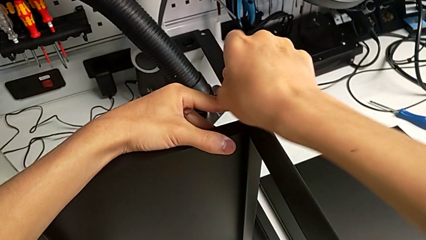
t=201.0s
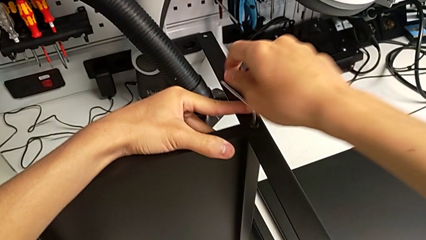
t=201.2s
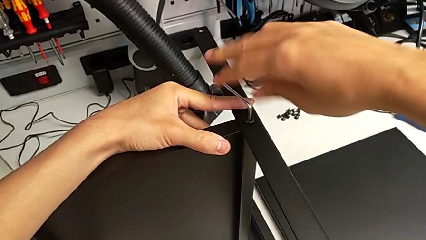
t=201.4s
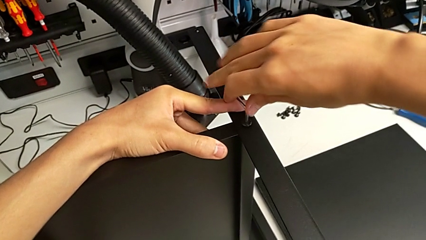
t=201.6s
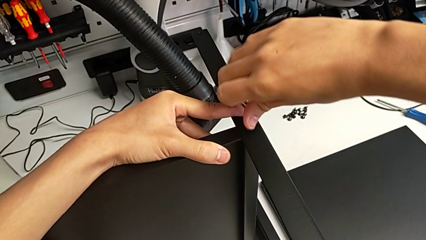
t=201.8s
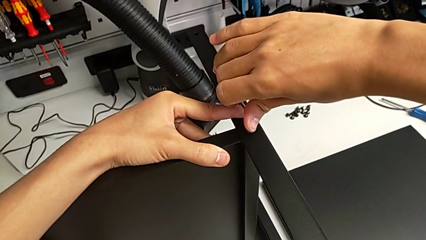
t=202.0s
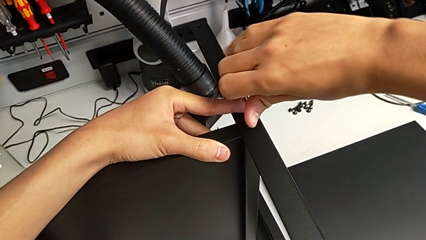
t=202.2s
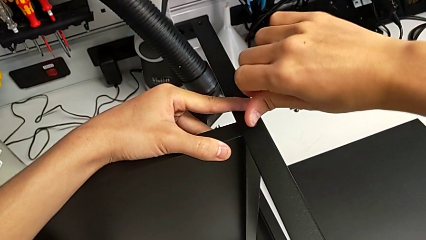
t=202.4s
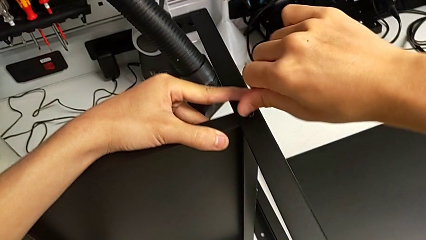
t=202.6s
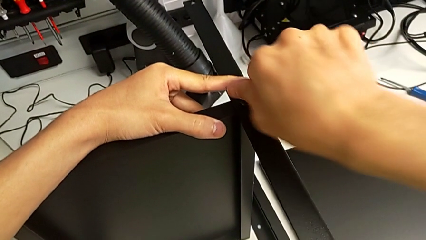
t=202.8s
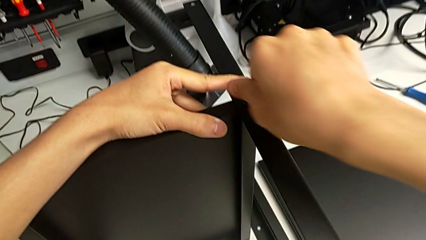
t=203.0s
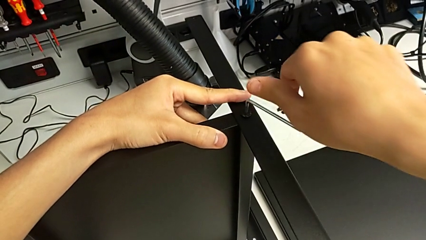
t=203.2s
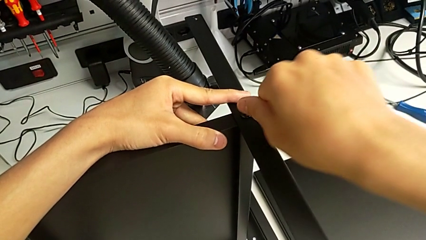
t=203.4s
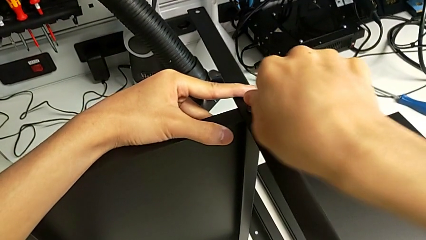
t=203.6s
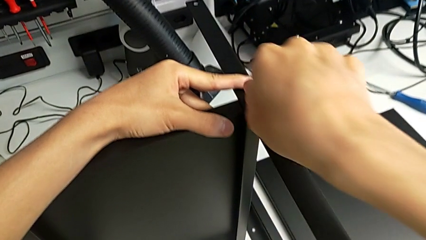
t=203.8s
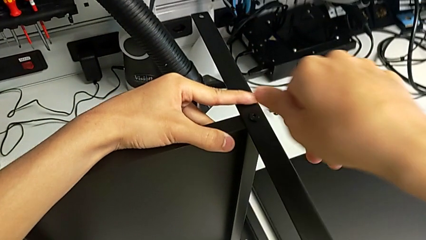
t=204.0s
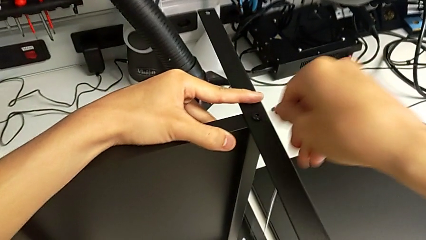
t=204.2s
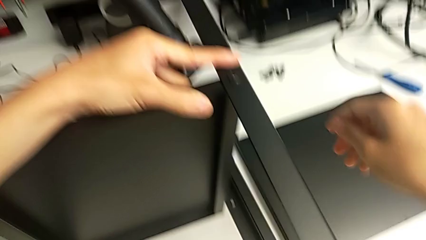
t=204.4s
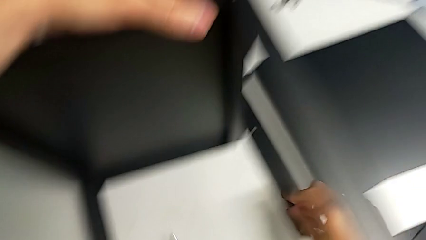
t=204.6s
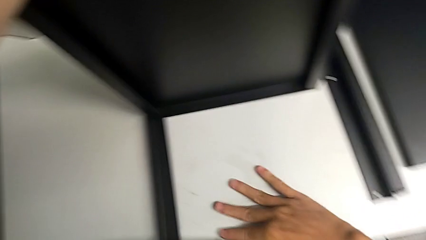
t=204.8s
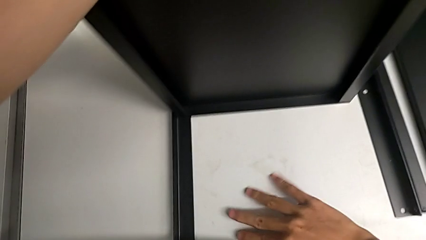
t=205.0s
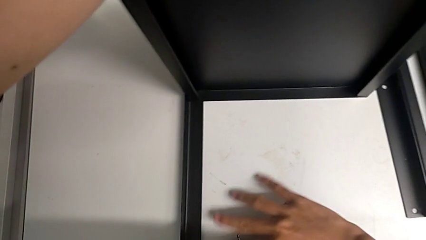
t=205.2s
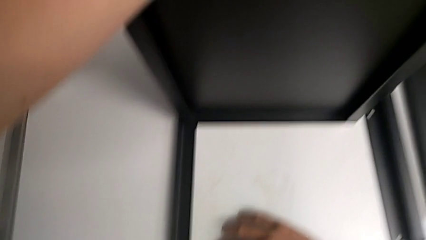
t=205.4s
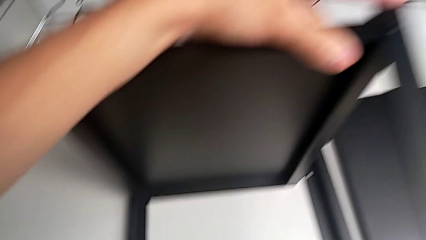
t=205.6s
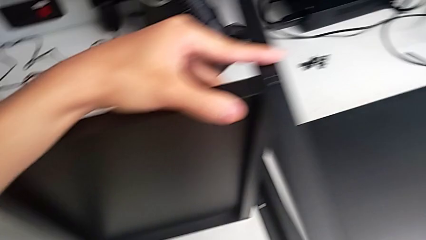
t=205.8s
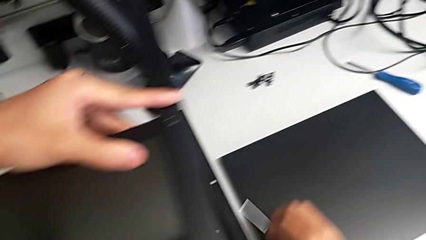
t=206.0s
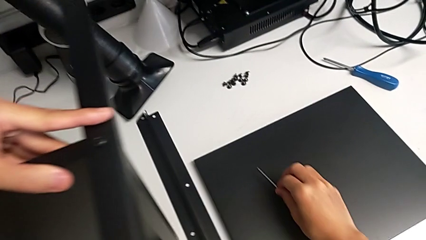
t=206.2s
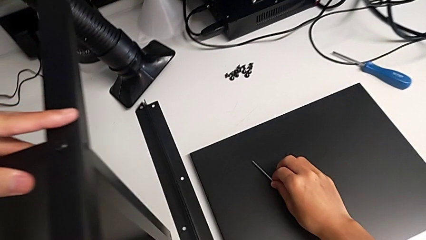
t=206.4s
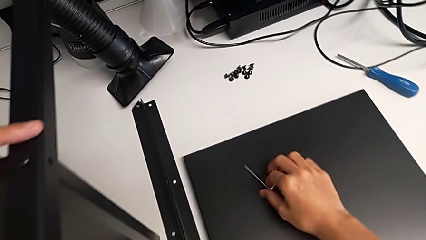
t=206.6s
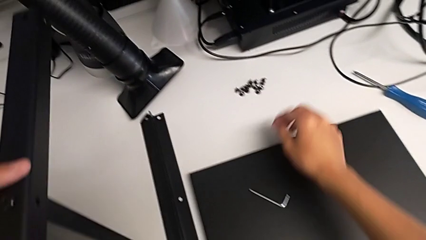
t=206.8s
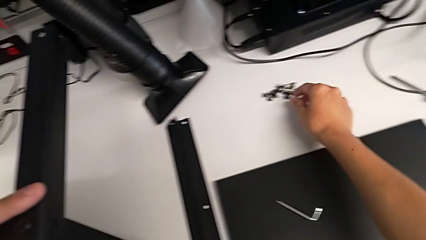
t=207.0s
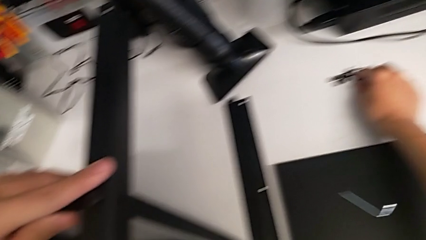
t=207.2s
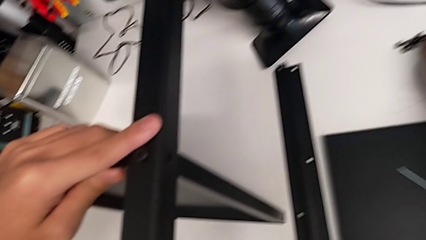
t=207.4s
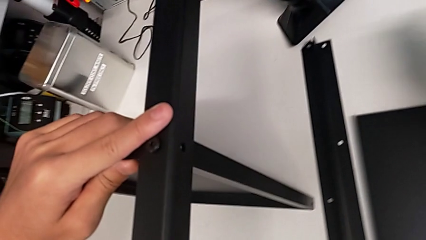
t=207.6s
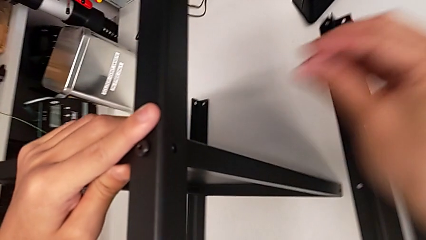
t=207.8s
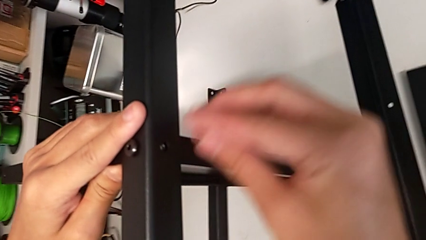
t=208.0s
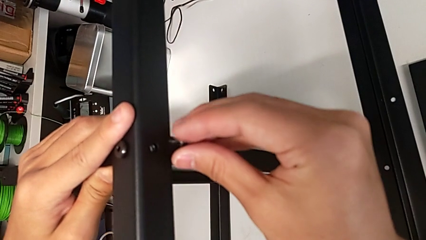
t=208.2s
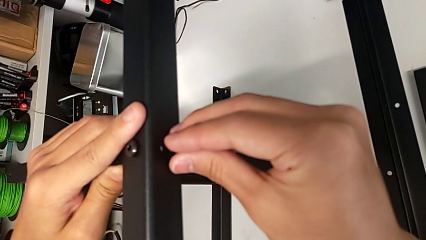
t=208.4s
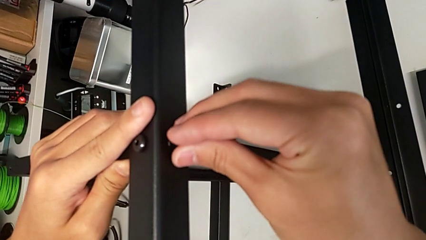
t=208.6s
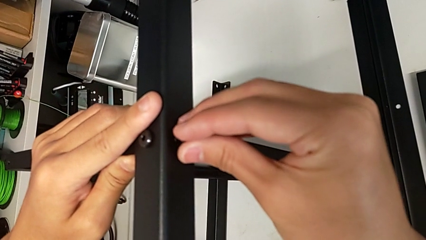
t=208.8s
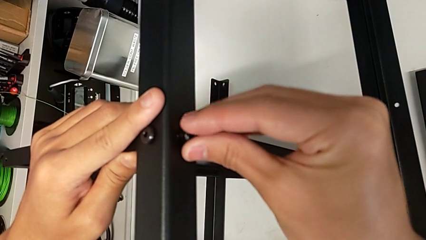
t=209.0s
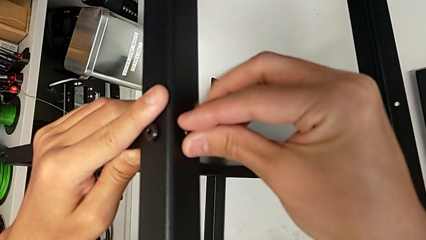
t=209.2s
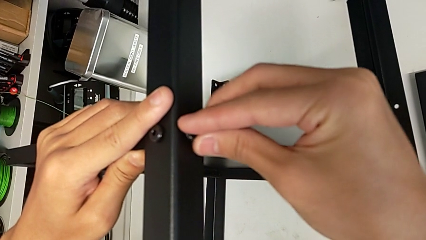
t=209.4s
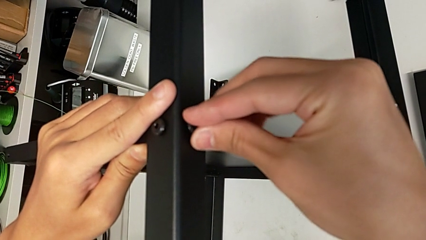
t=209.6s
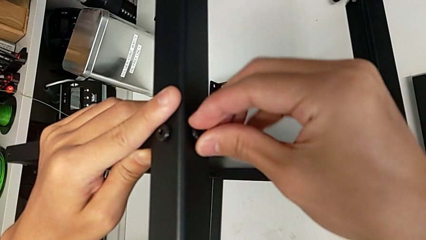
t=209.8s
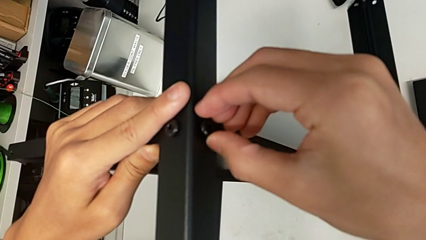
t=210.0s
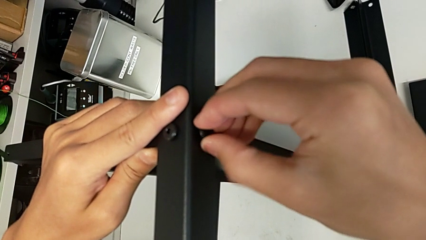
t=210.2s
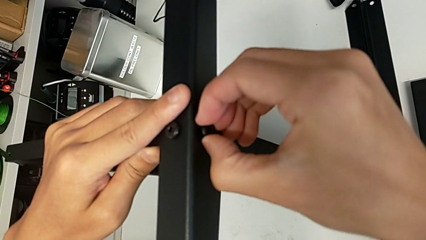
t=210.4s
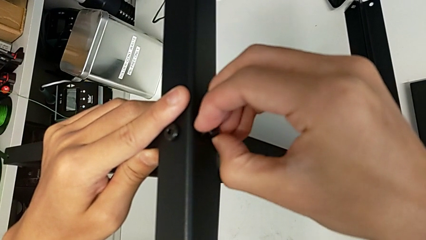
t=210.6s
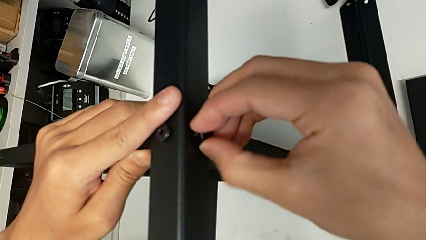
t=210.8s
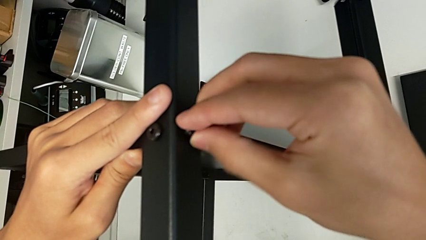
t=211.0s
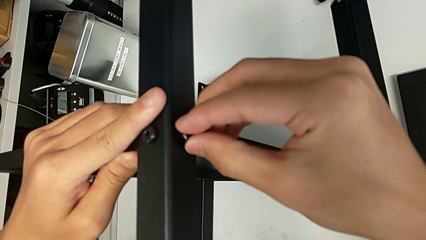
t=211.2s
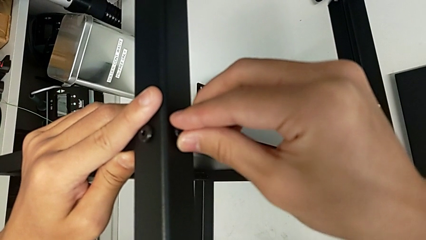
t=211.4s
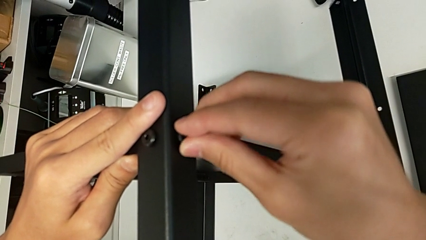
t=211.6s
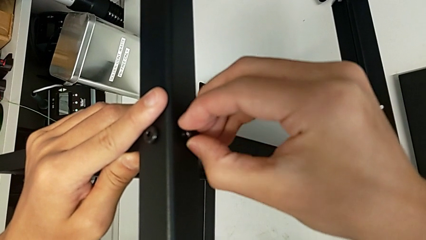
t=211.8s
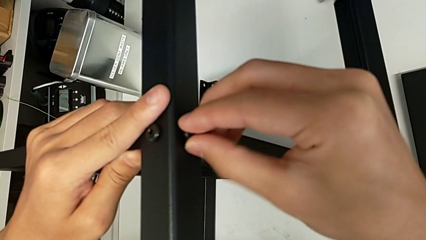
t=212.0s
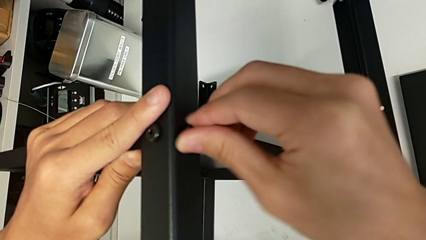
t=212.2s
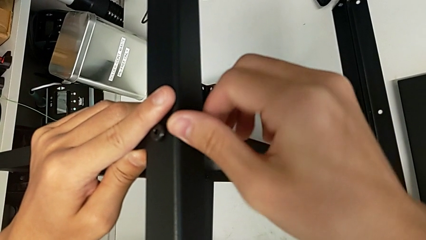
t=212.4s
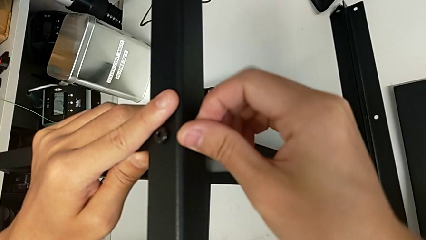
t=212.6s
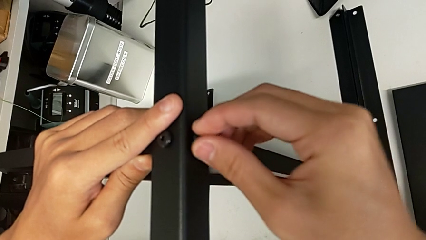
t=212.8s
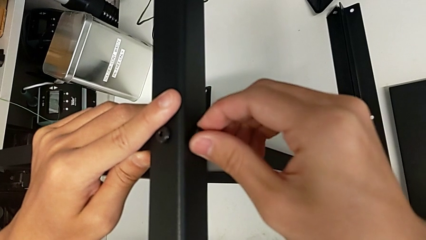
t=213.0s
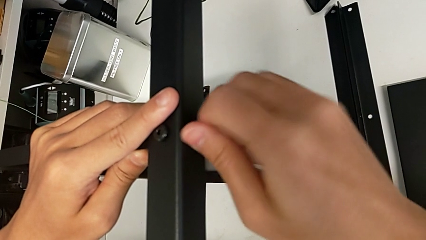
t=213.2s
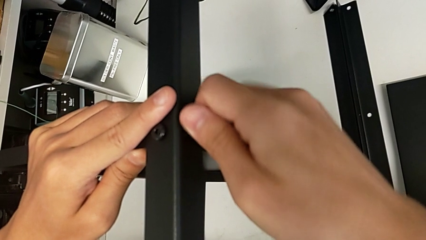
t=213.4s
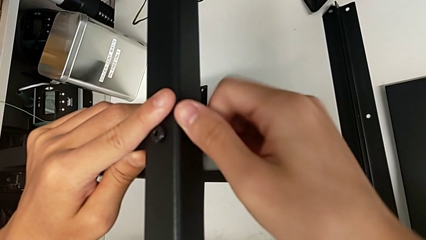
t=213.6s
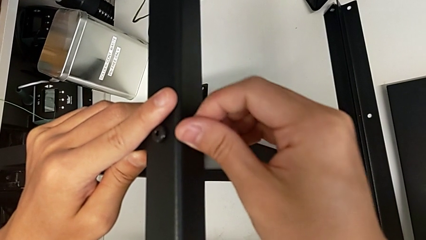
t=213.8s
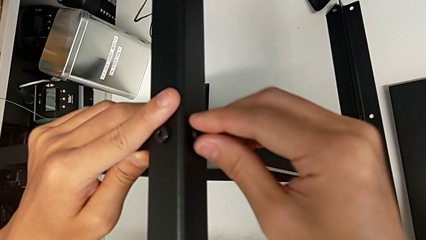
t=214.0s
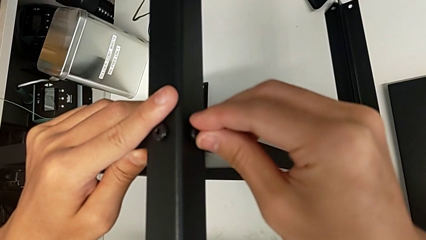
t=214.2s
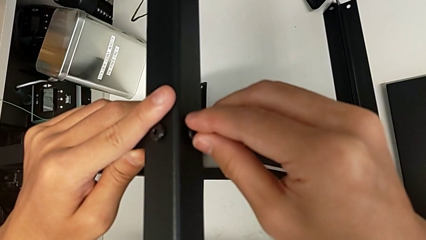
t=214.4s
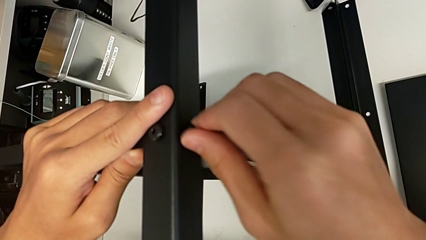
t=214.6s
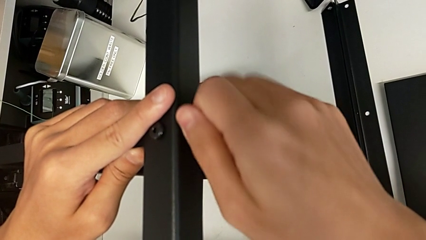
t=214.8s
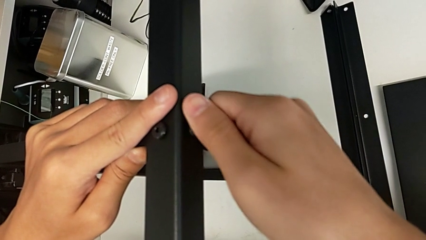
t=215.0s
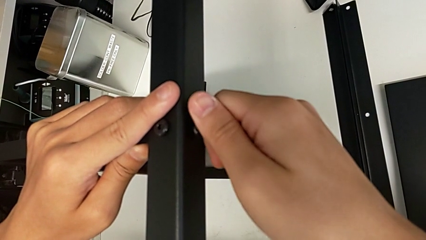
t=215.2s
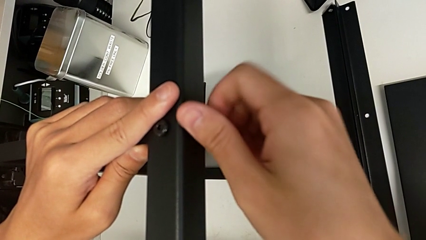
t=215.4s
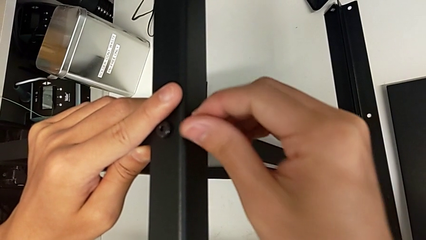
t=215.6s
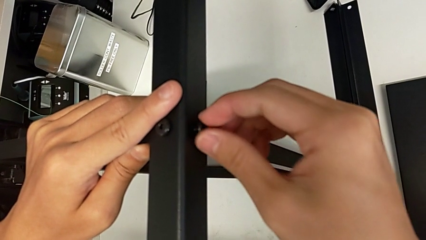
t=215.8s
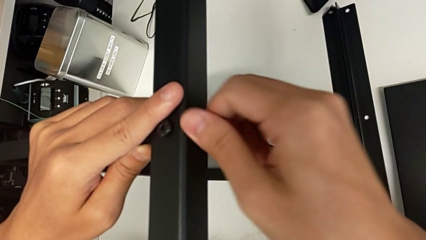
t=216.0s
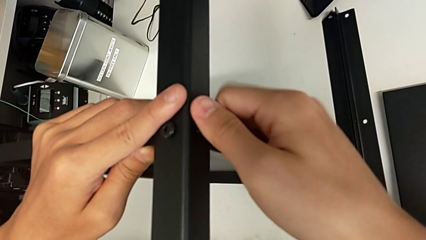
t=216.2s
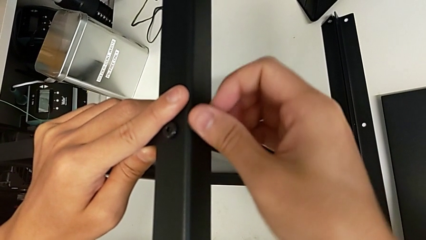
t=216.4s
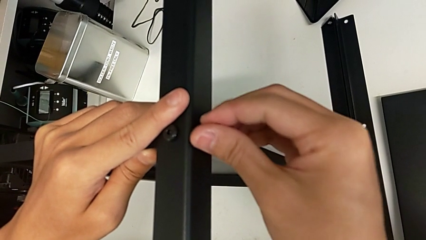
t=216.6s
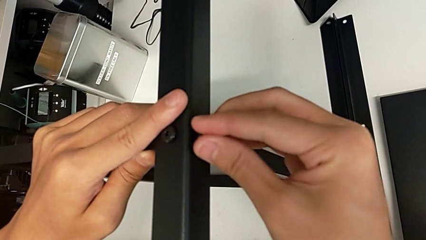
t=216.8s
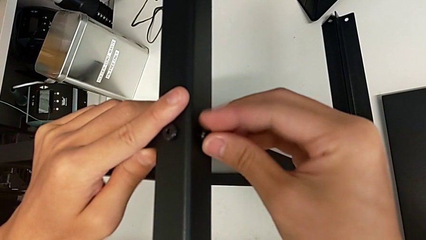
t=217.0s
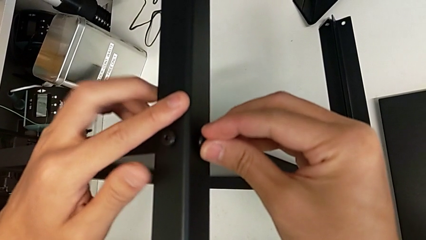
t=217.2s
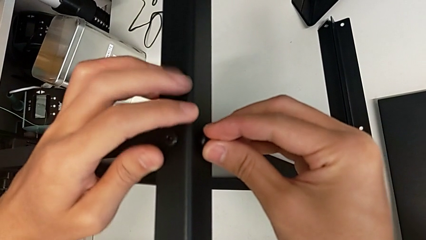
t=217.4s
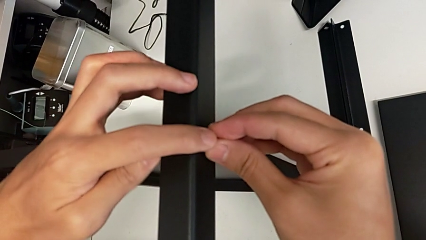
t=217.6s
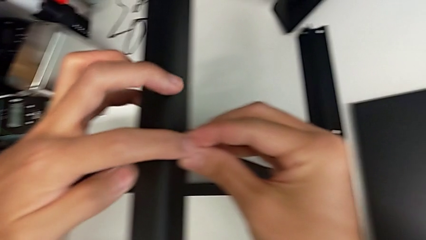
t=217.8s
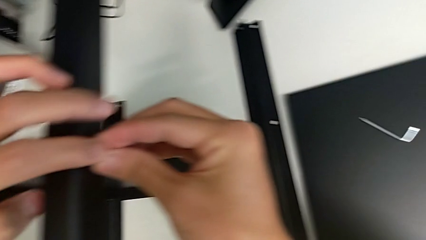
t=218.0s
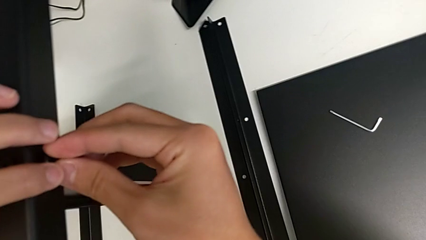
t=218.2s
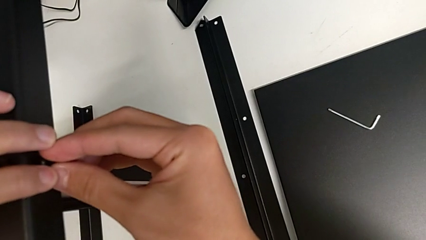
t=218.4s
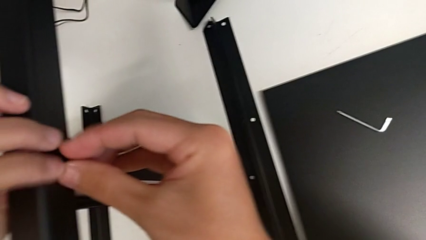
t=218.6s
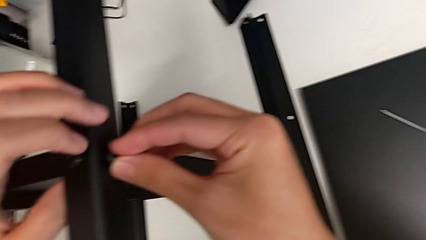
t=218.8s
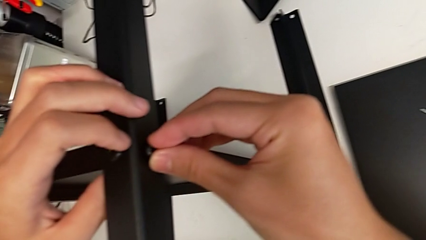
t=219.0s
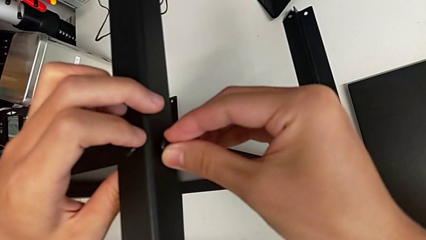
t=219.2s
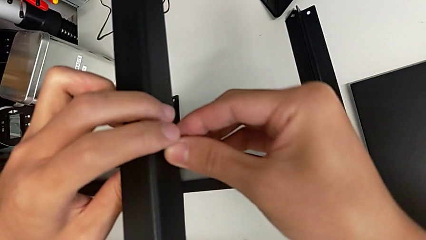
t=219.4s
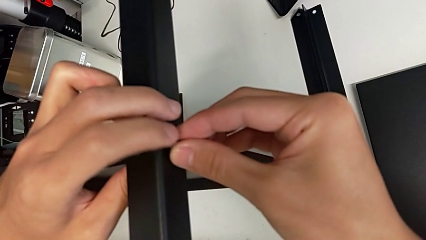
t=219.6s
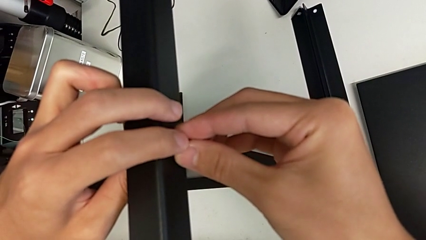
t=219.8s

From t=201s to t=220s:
The camera wearer is screwing the second leg onto the shelf. They screw the hex socket head, wrongly drop the Allen wrench, grab it, place it, grab the hex socket head, insert it and screw it.
